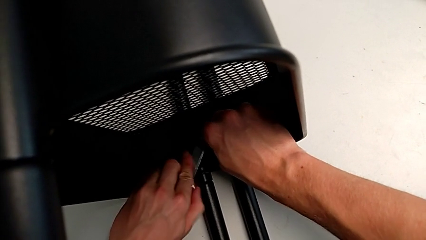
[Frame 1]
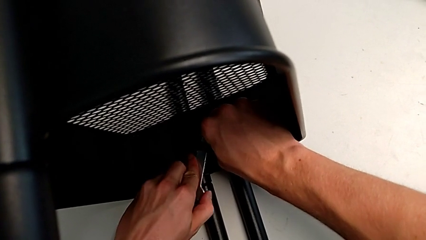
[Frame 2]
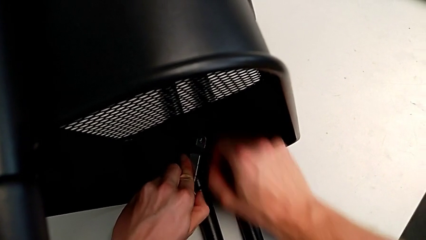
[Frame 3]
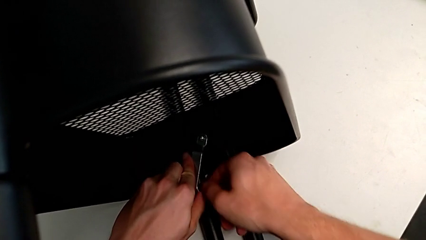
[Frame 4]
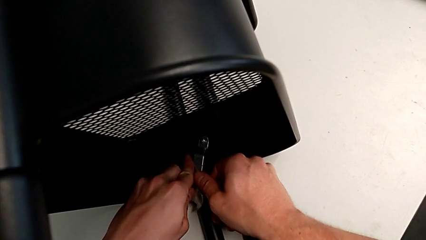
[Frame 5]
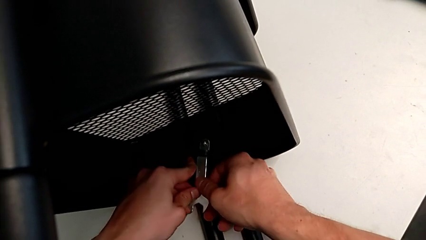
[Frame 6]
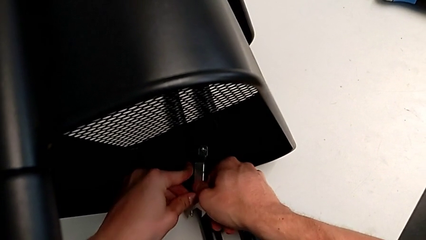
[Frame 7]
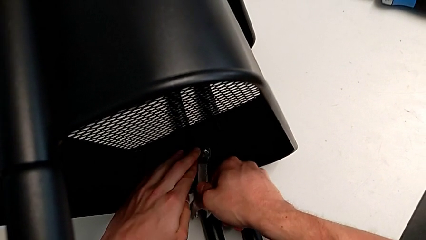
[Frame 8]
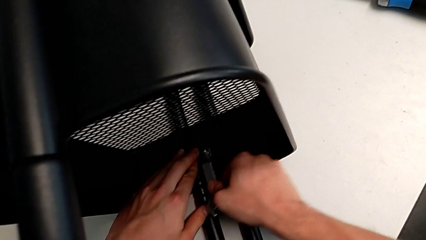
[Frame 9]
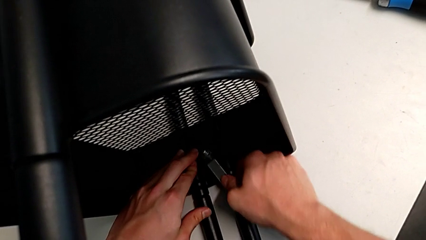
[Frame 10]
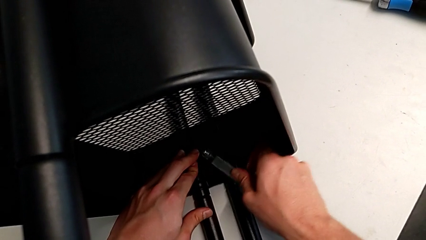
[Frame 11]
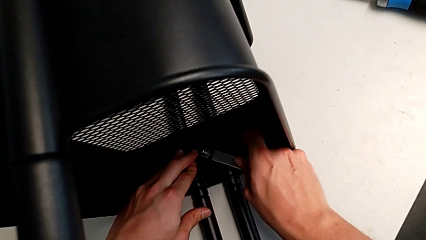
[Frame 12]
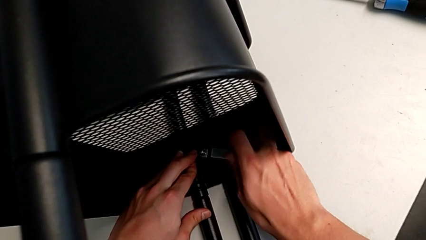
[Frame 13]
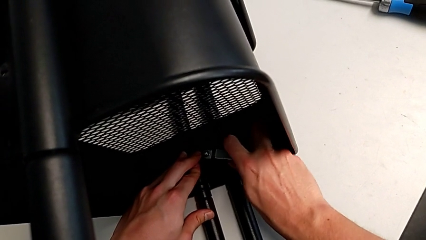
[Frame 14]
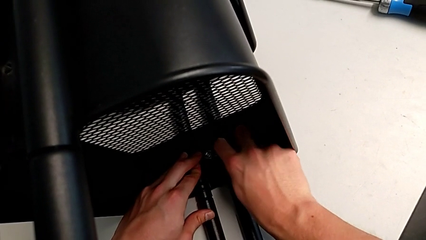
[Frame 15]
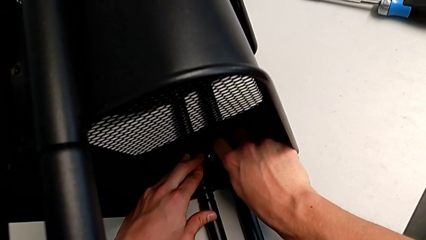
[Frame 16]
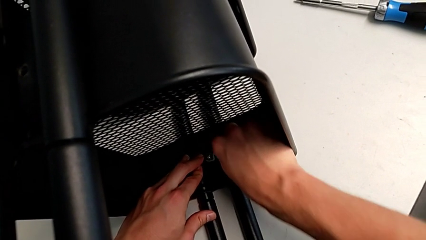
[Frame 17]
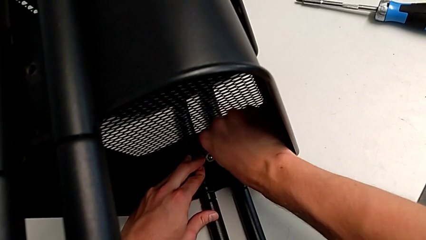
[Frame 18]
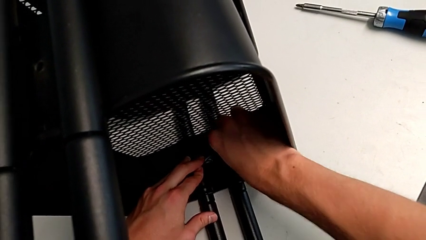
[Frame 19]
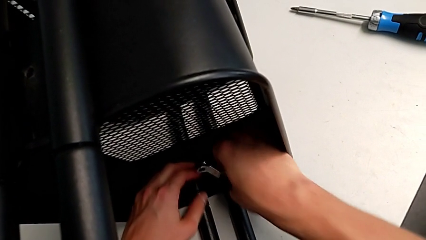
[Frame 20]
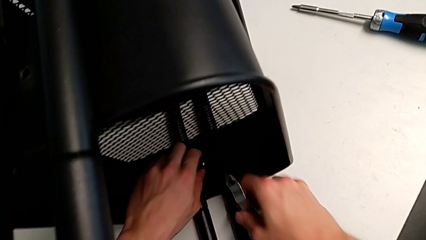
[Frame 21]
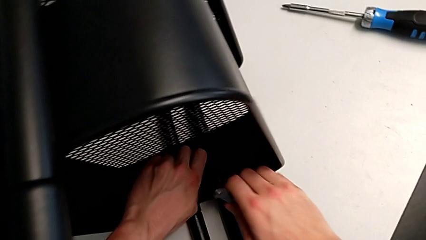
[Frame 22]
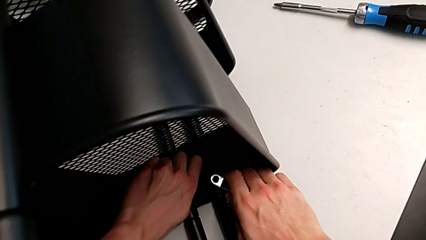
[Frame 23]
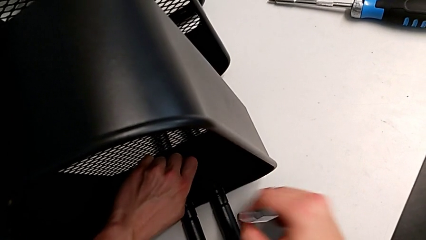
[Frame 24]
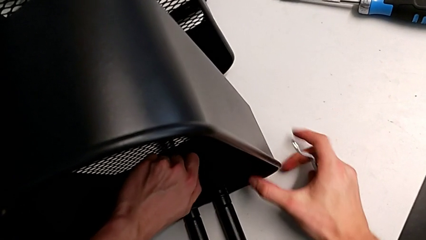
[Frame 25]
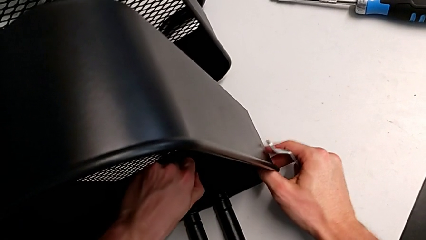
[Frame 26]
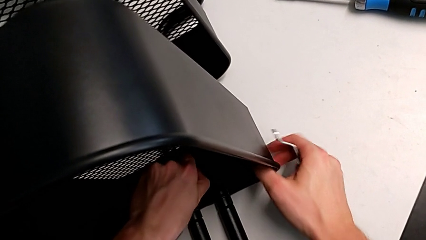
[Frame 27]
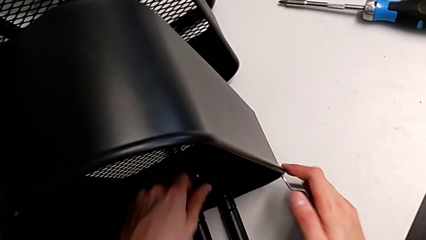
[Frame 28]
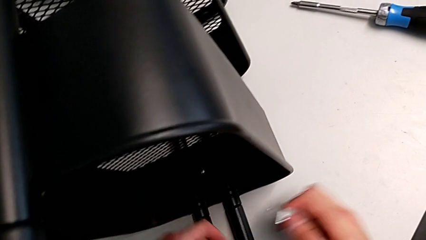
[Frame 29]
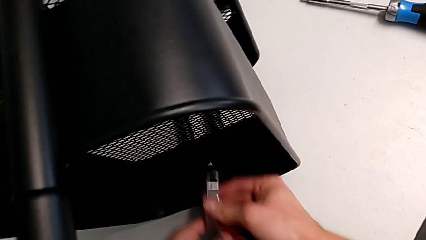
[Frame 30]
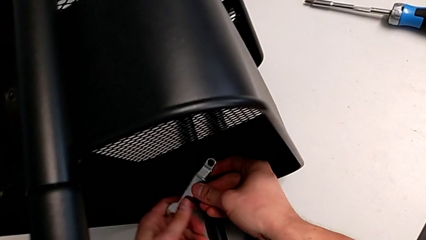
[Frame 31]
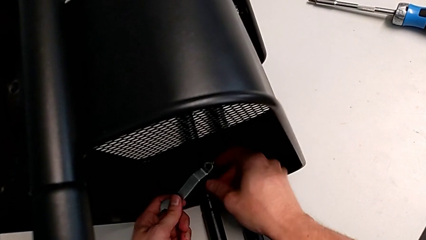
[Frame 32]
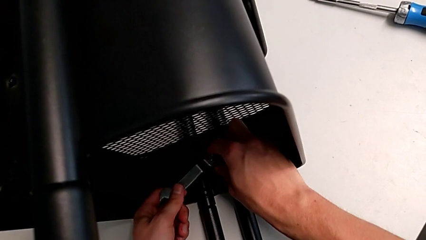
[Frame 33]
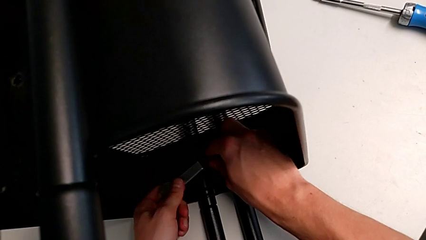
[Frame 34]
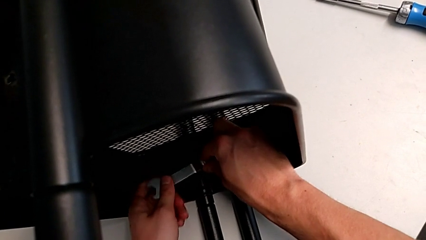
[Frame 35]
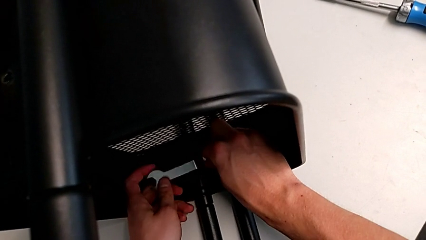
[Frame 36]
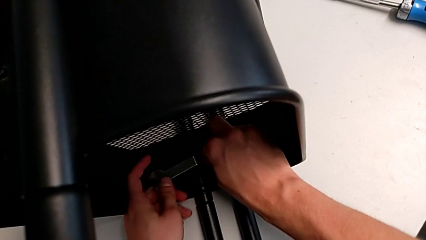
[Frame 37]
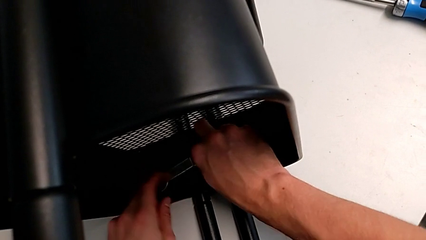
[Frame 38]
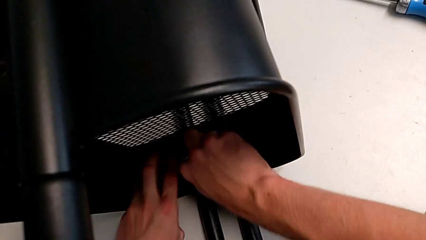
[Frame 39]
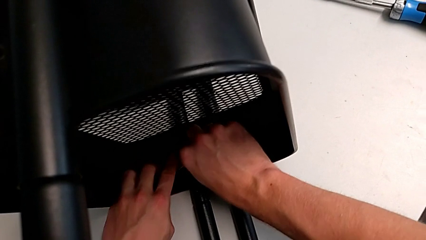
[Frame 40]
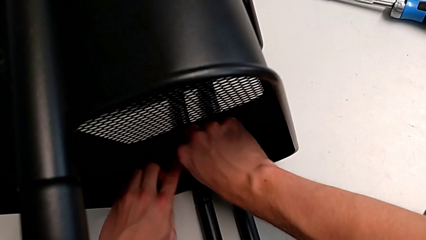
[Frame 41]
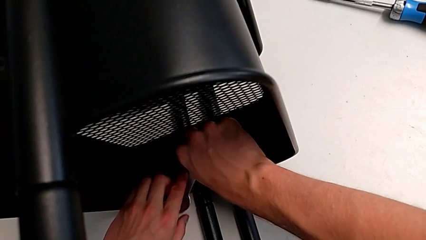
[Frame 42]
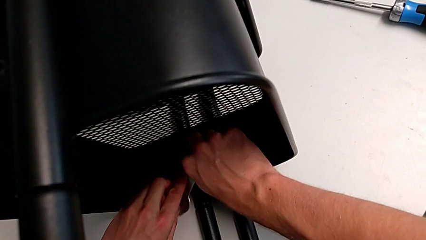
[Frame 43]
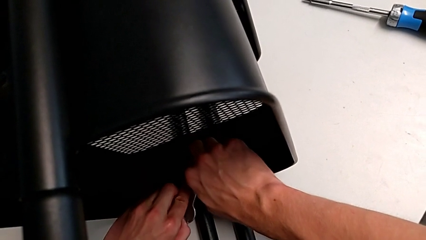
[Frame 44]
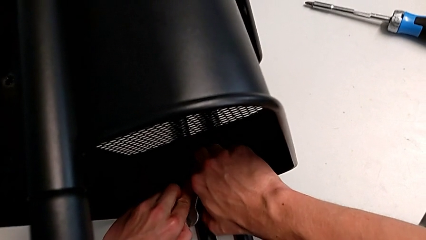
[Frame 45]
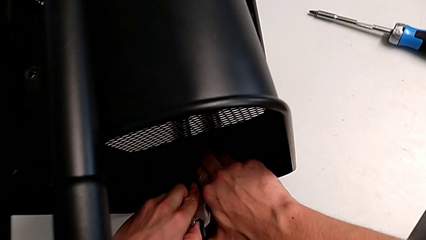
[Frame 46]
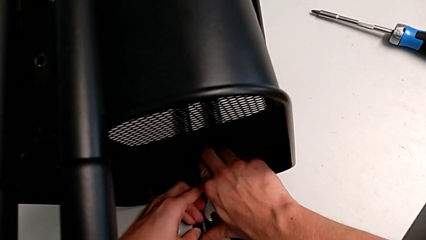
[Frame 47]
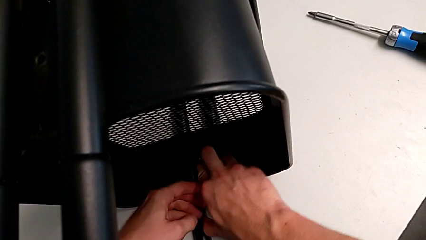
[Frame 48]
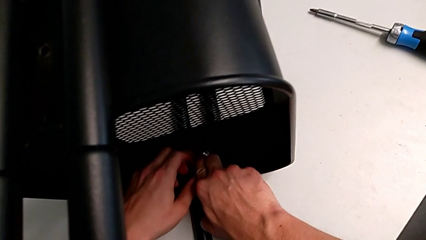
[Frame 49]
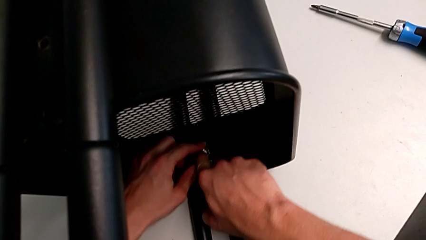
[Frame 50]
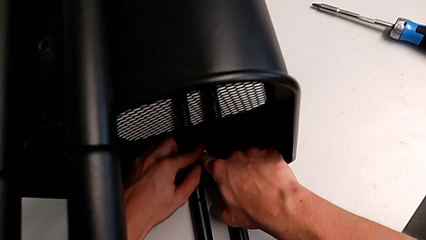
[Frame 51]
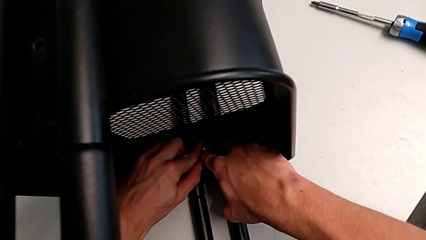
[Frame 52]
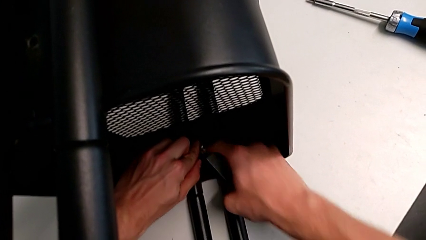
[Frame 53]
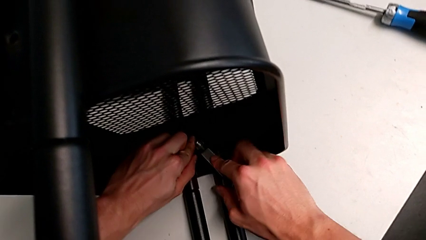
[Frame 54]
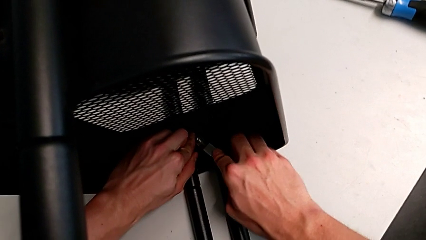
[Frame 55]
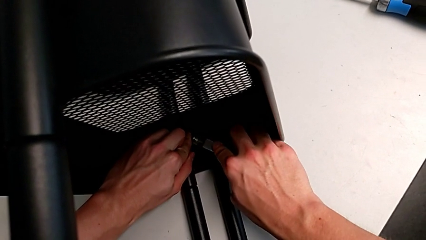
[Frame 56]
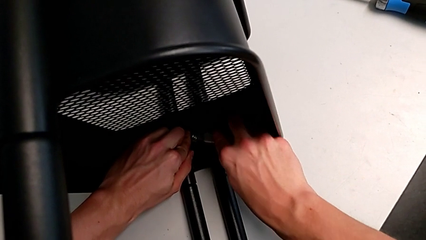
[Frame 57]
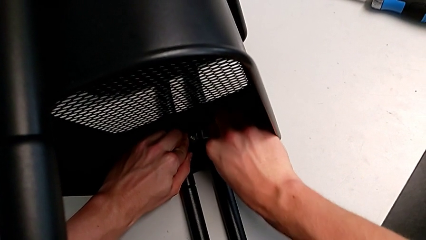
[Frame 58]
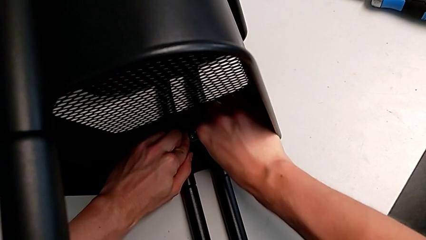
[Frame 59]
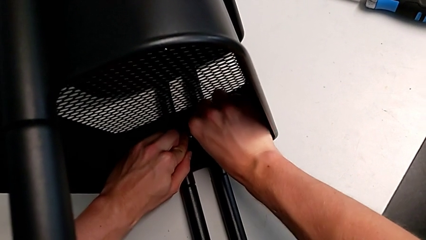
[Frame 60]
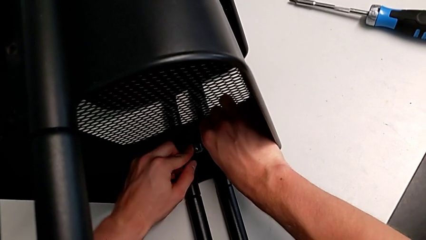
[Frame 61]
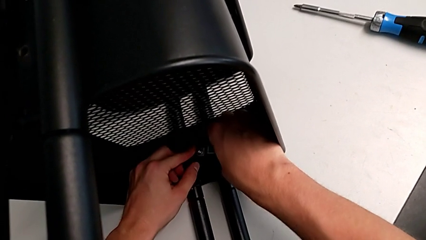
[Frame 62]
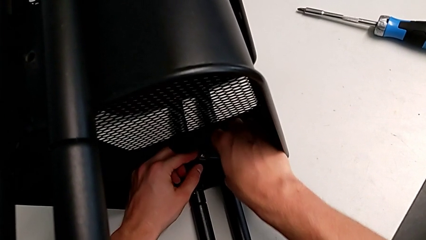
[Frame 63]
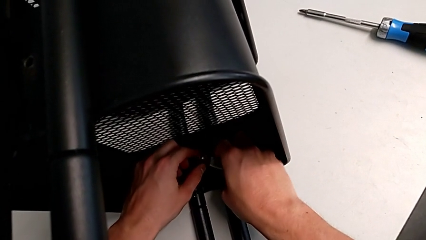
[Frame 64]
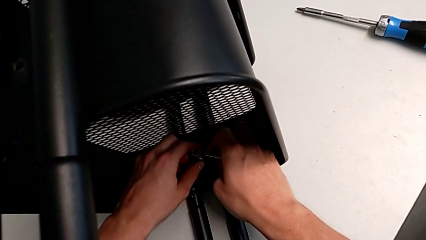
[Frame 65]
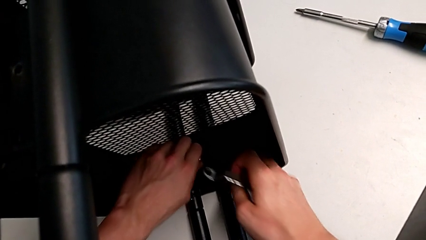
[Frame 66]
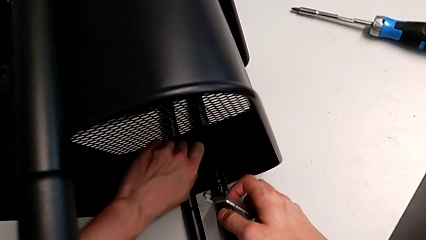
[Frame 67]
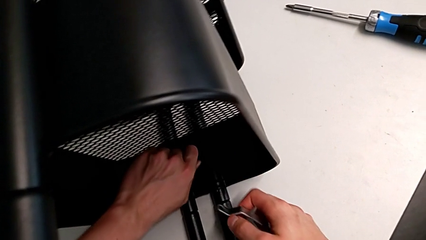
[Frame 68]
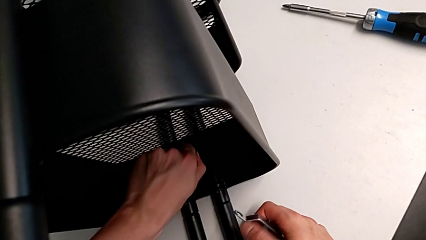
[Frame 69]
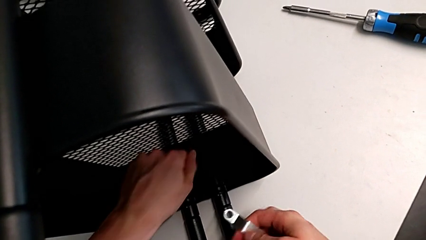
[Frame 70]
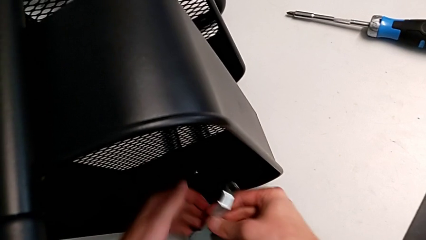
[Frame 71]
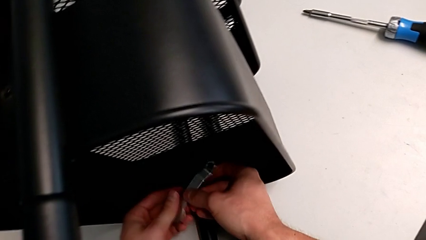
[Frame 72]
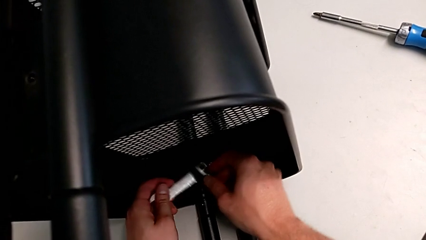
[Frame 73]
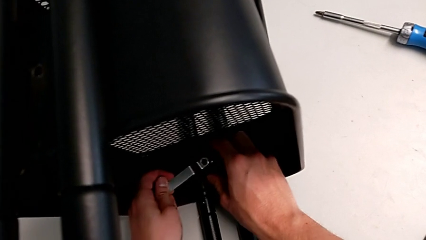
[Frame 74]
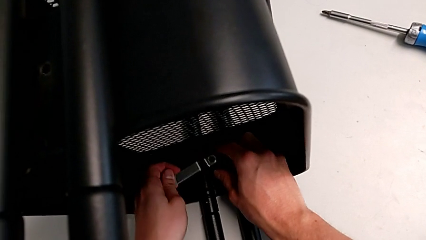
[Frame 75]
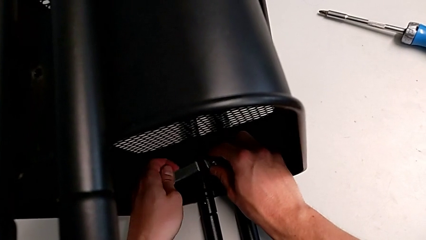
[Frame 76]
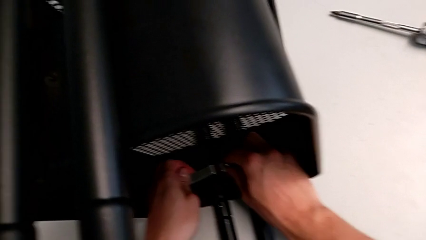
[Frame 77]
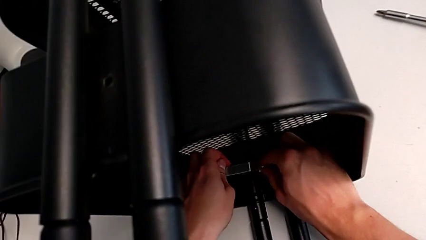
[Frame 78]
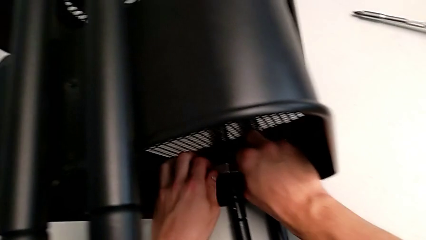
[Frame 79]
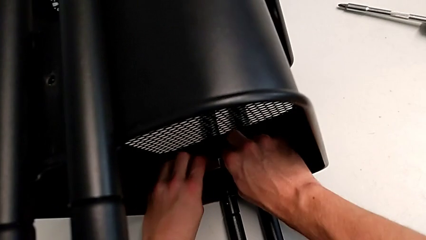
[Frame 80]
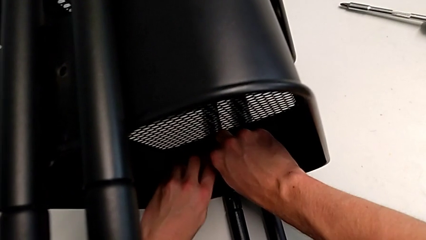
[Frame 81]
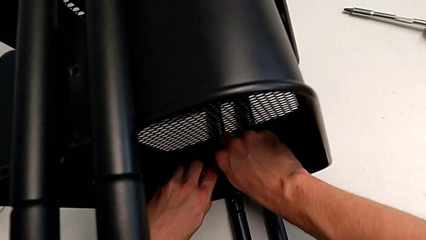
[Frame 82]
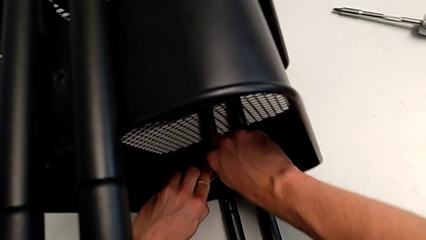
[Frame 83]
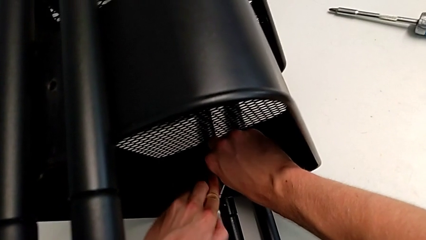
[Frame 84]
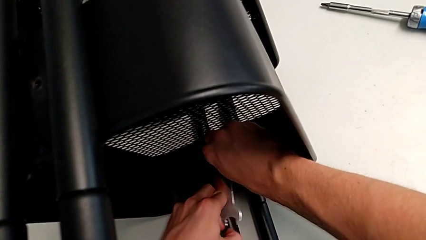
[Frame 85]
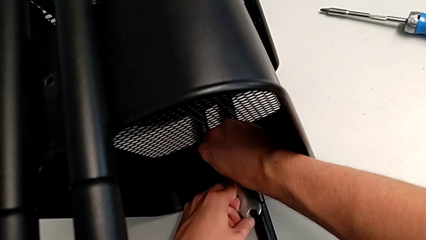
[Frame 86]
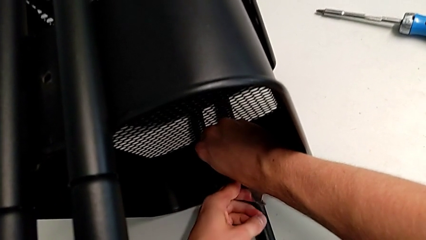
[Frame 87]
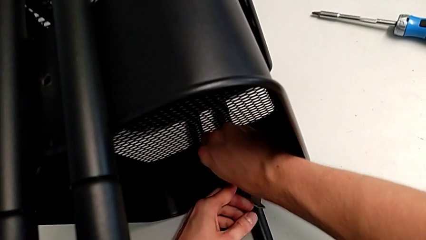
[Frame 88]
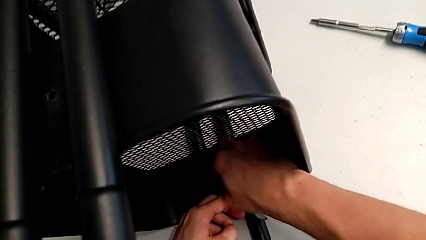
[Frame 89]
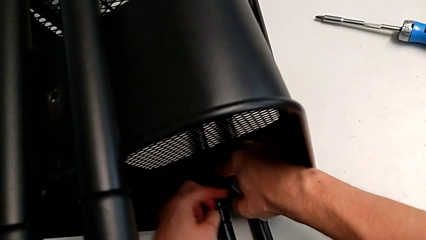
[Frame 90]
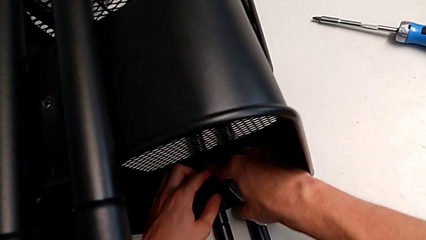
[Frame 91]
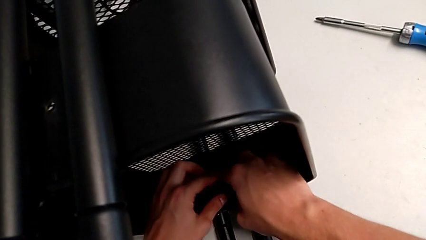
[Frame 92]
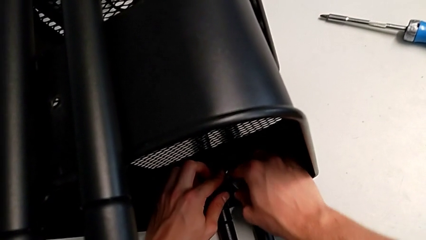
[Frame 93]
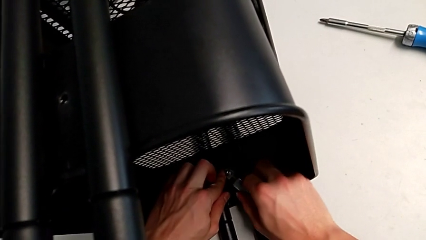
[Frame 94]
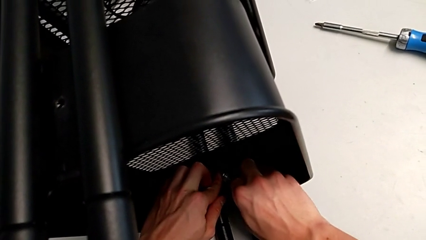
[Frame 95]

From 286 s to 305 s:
The camera wearer is attempting to unscrew the second screw from the middle tray. They keep unscrewing the screw.
